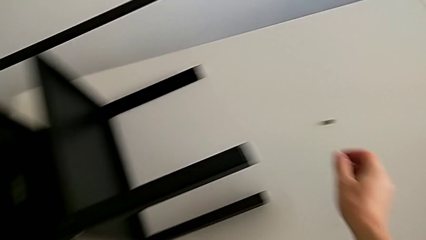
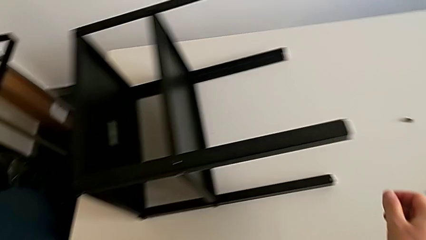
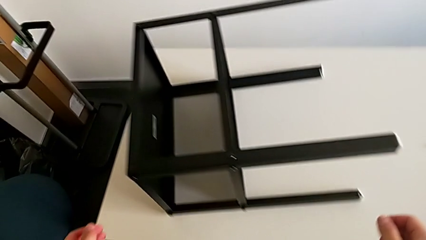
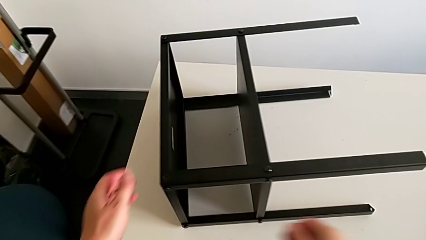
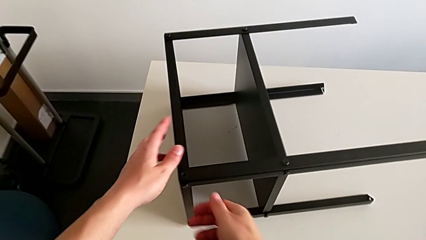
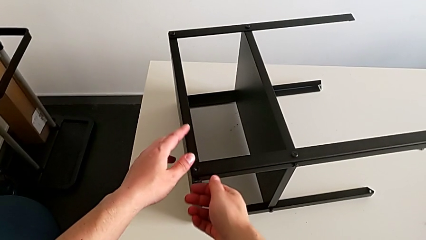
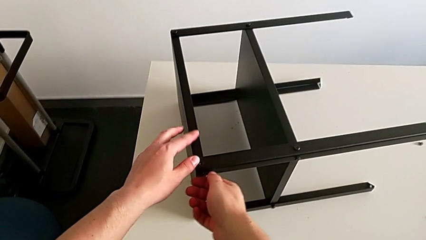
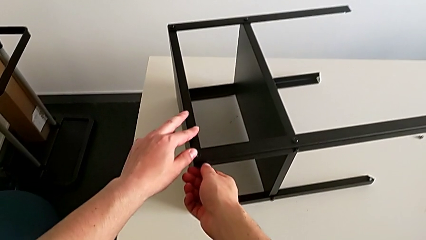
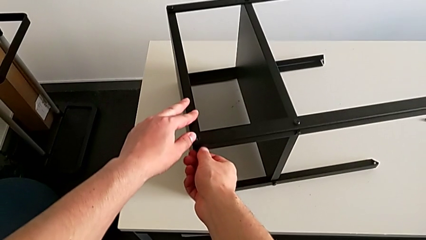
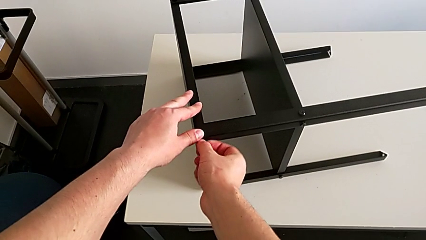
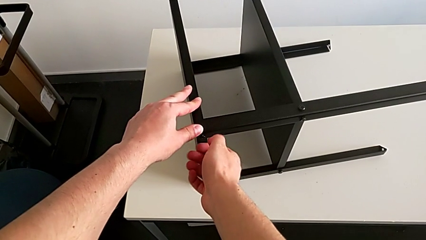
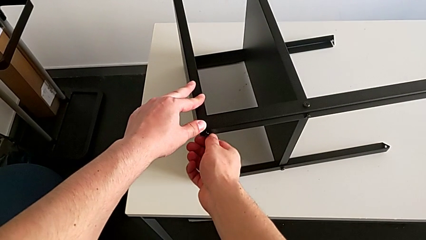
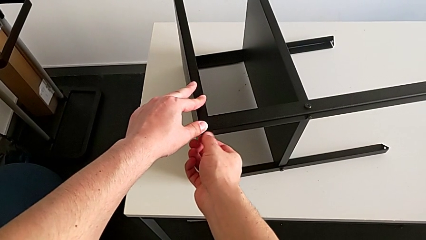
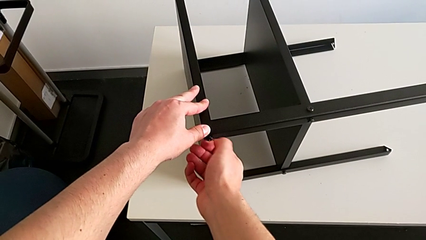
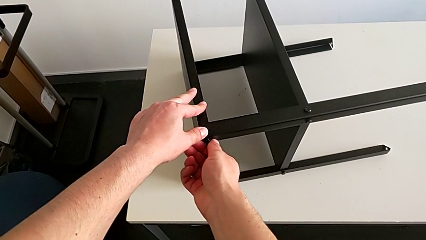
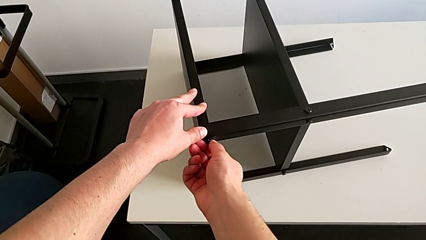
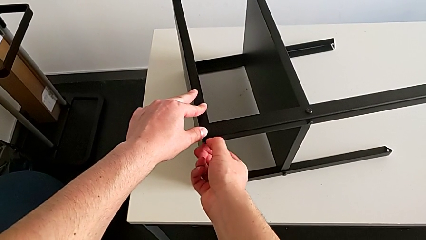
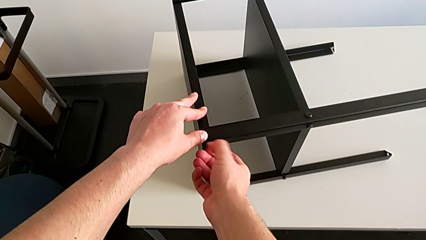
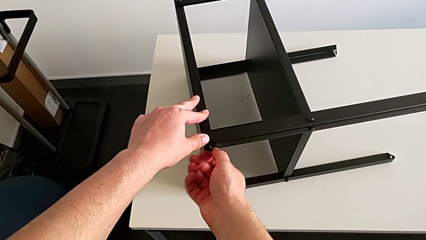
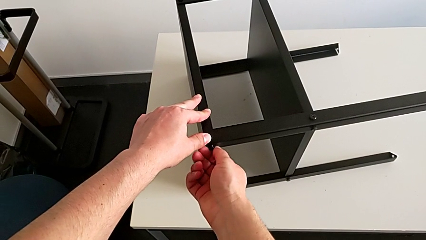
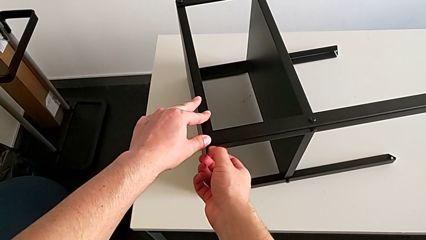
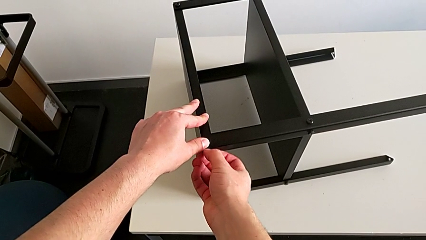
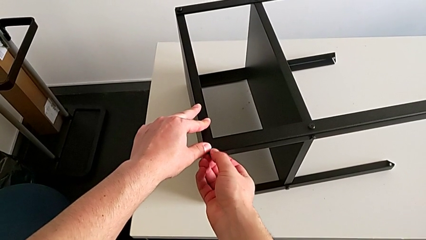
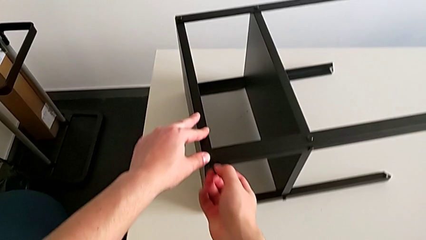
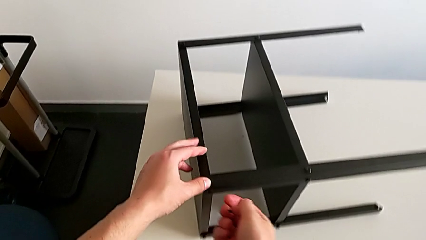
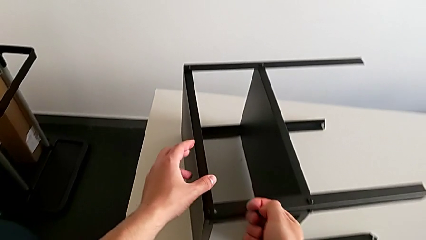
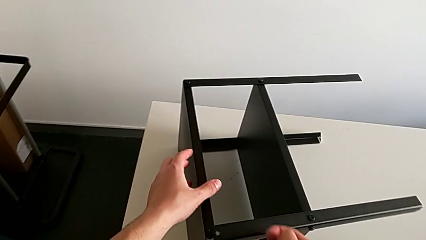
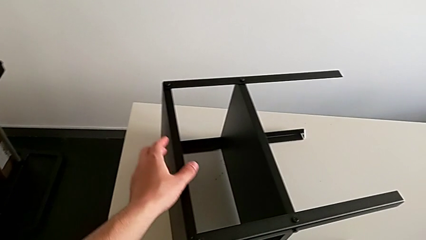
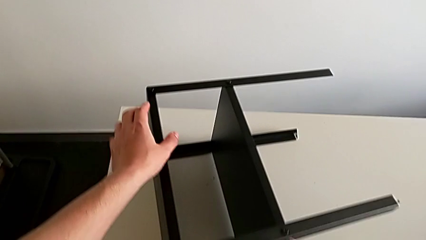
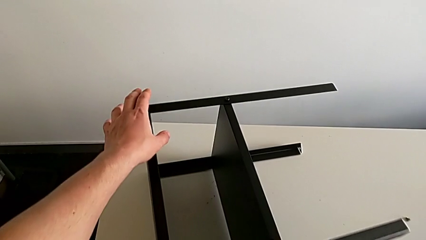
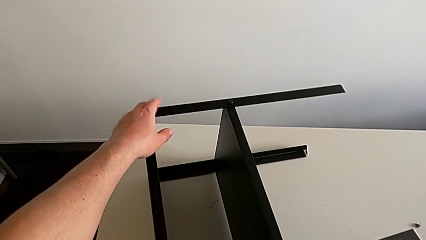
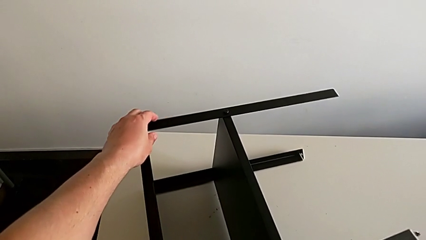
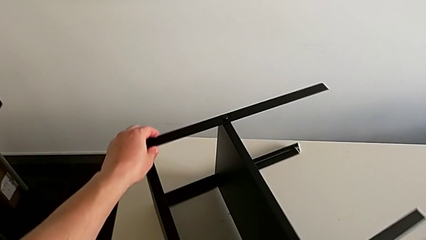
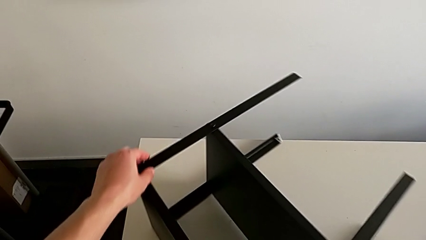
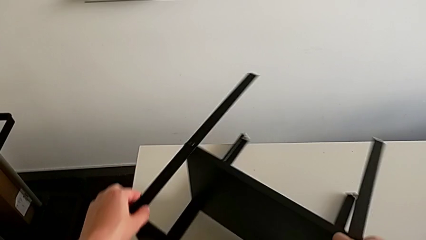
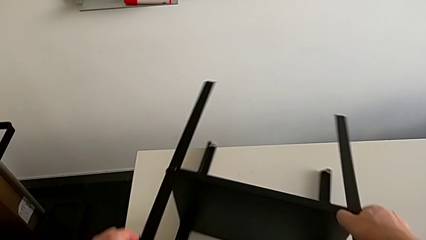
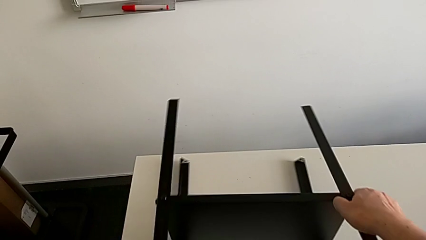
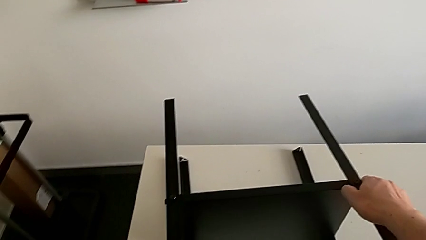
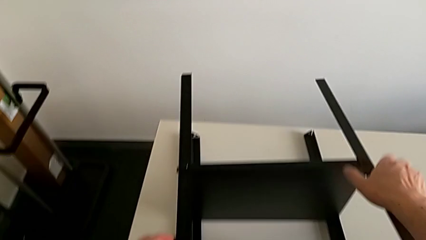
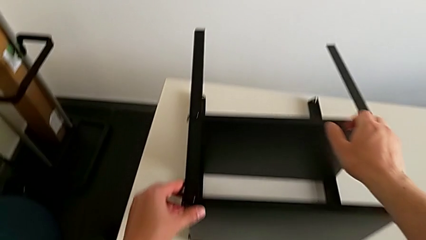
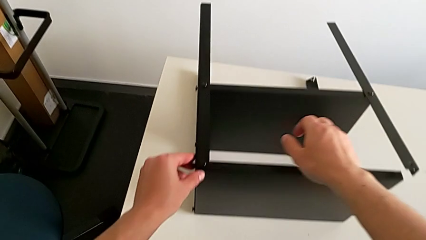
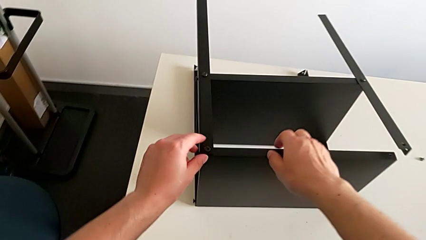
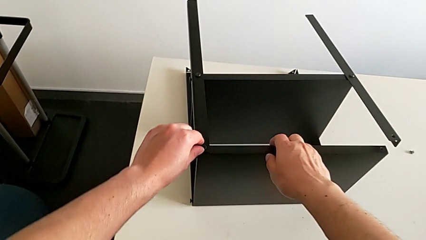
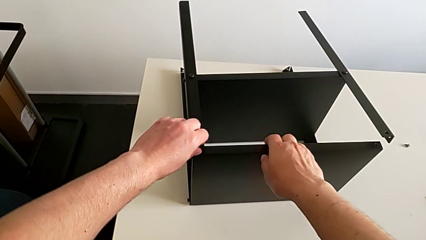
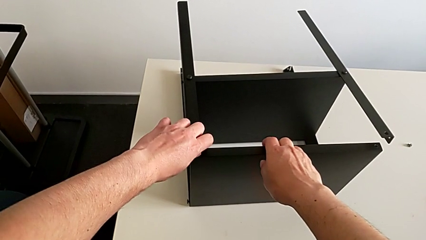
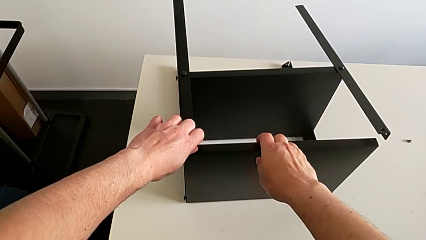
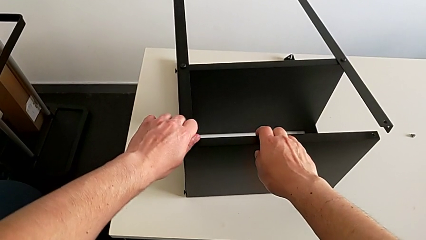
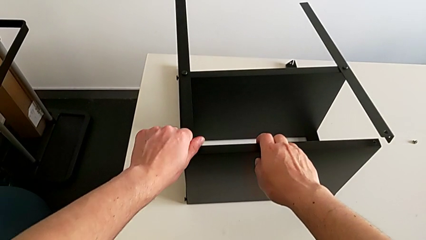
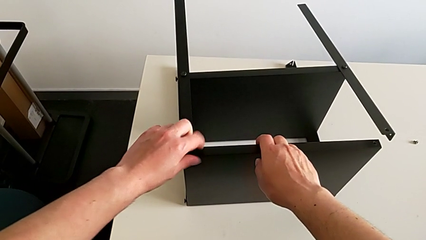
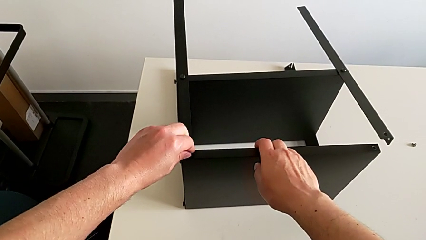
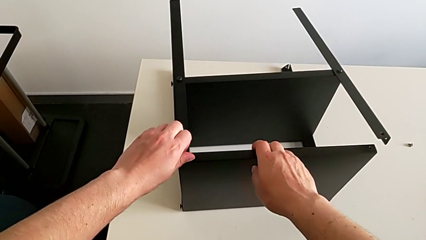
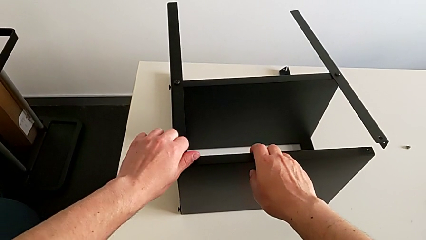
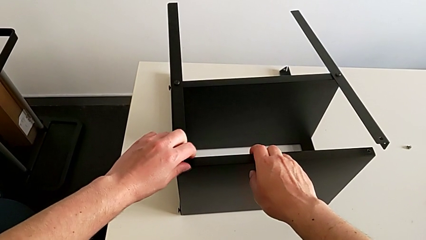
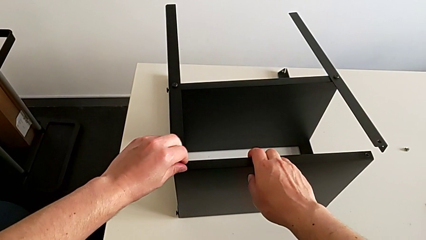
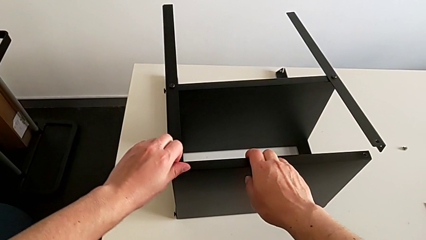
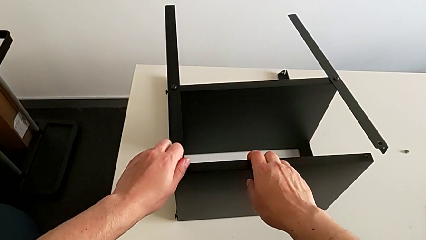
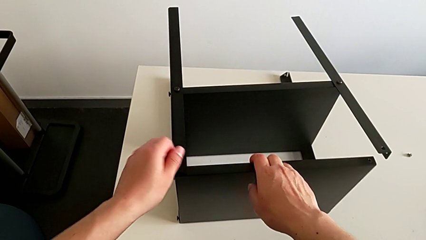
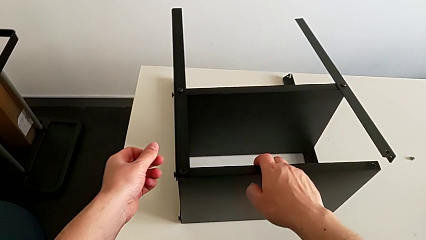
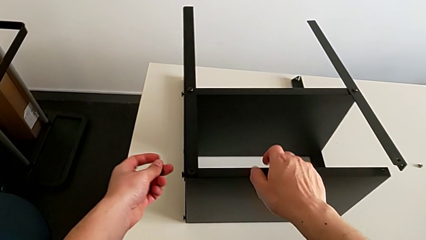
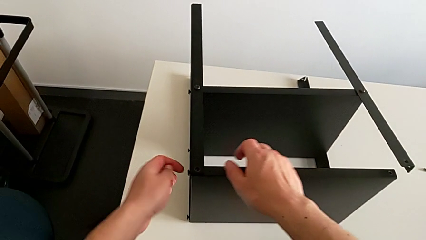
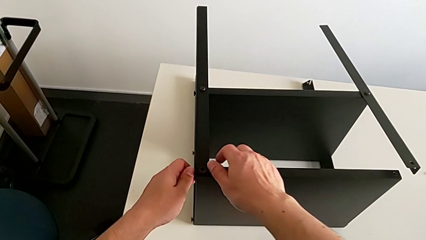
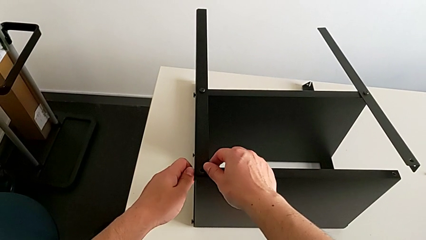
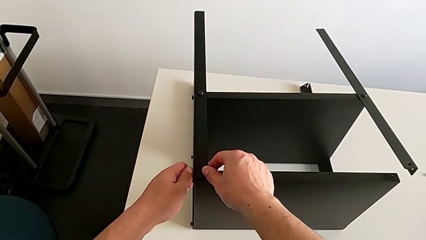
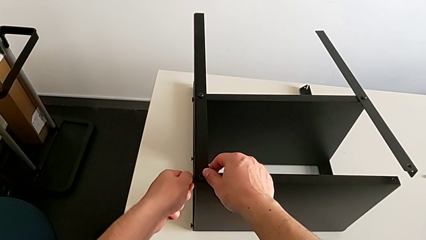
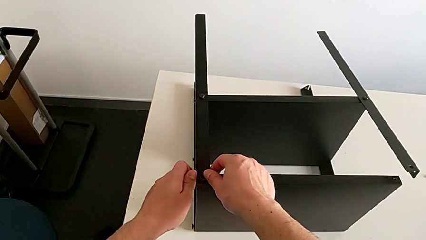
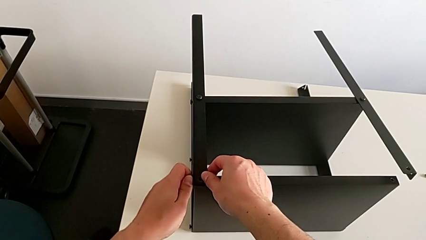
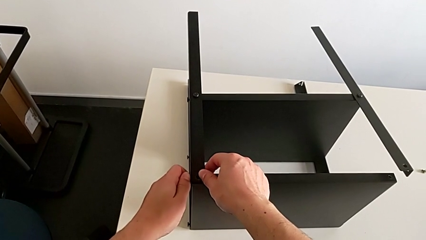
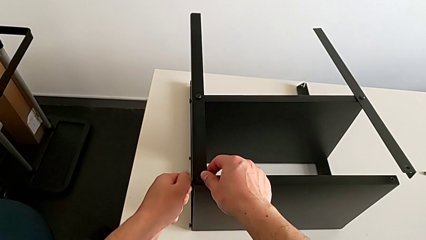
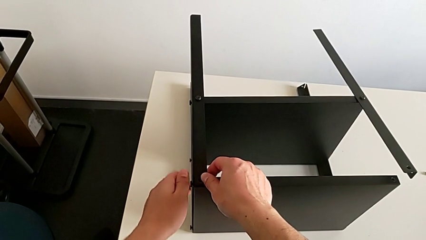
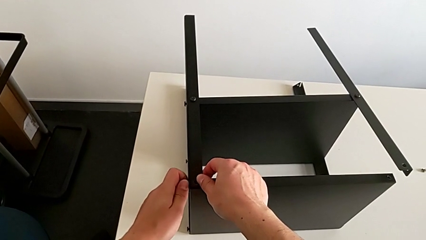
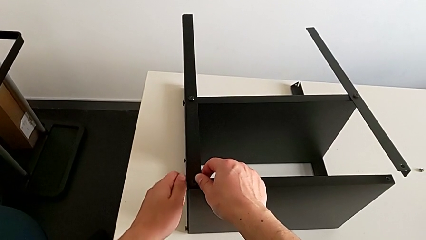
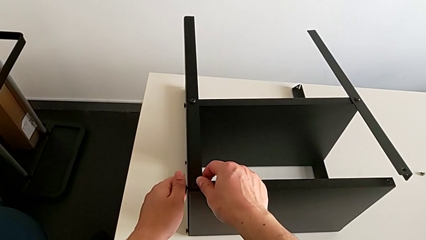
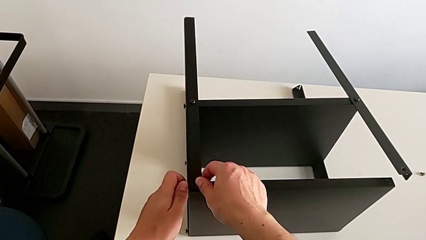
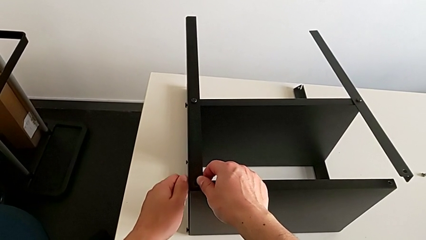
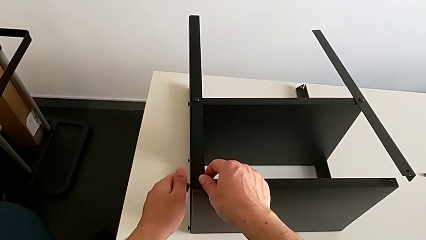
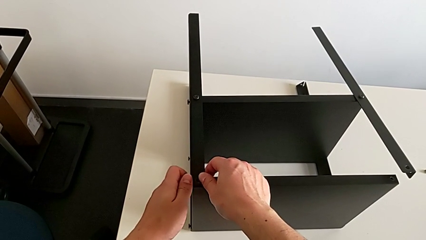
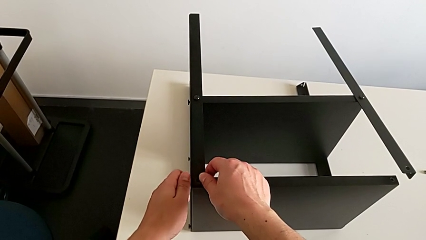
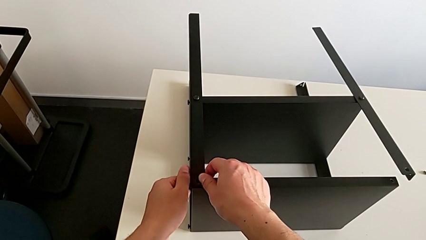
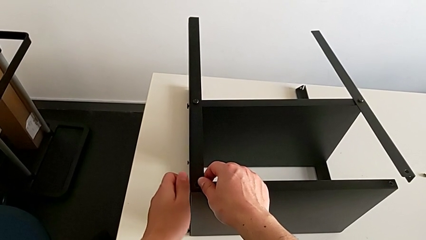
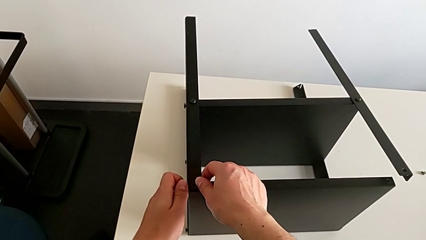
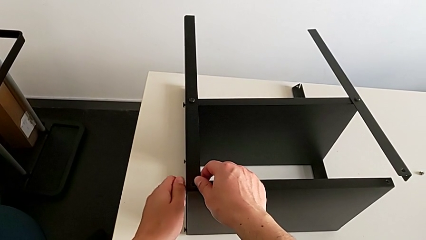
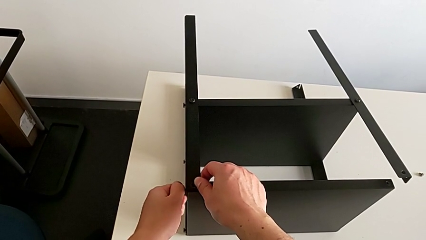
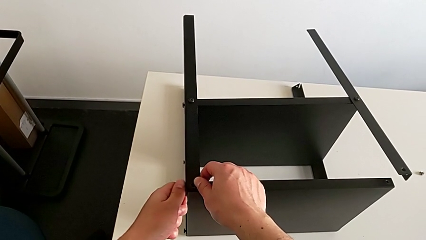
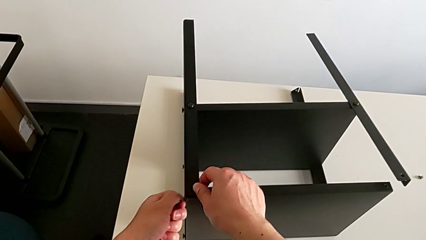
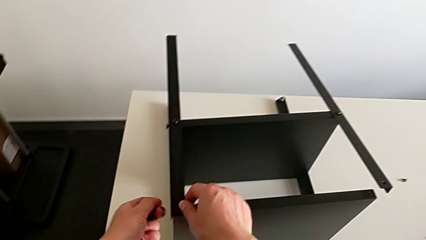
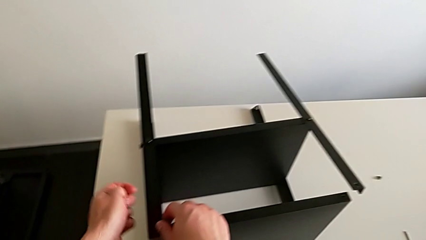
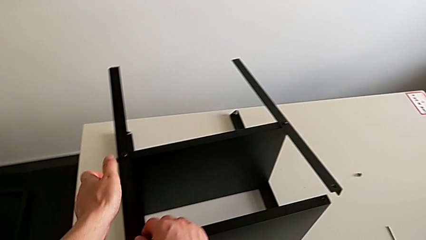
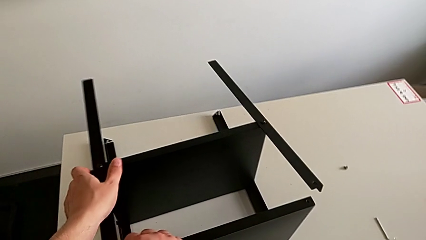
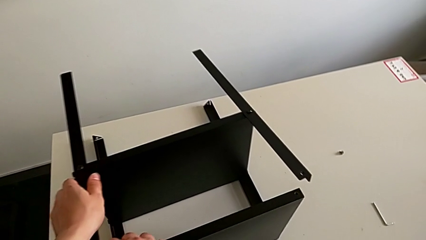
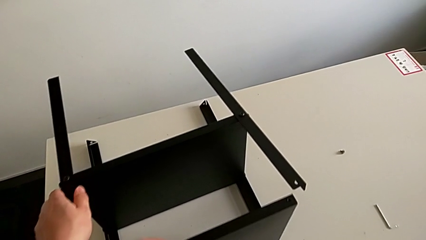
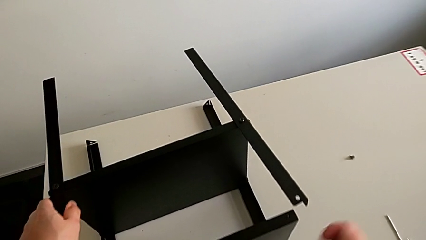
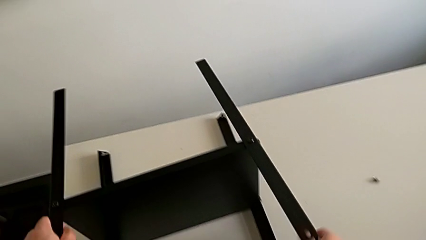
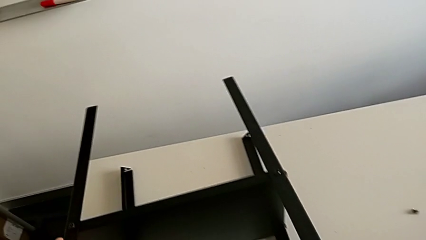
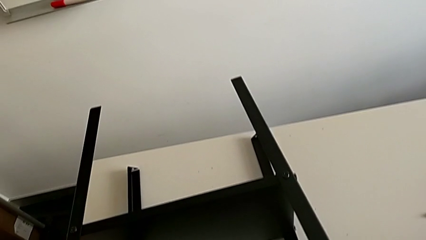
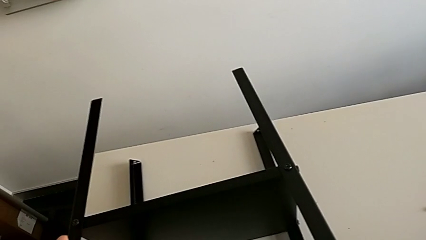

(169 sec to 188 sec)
The camera wearer is disassembling the top tray of the table. They approach the hex socket head, unscrew it, disassemble it, slide the nightstand, unscrew the hex socket head, disassemble it, unscrew it, disassemble it and grab the nightstand.
